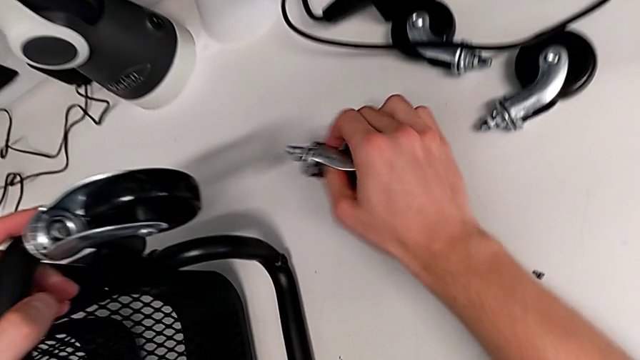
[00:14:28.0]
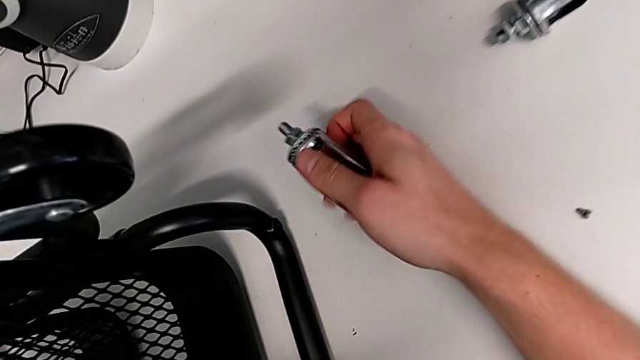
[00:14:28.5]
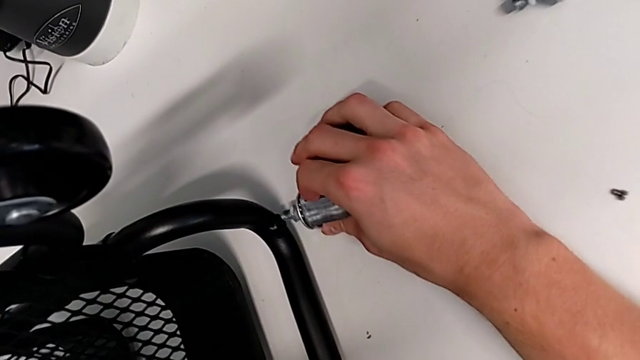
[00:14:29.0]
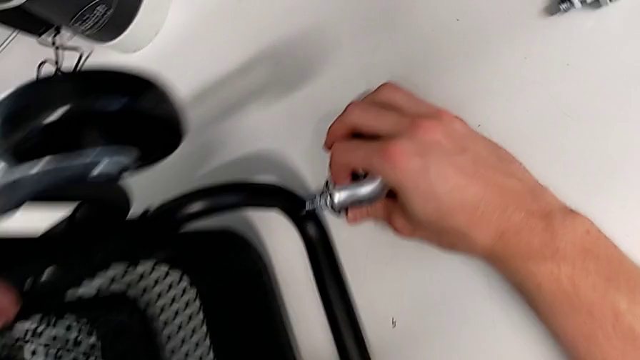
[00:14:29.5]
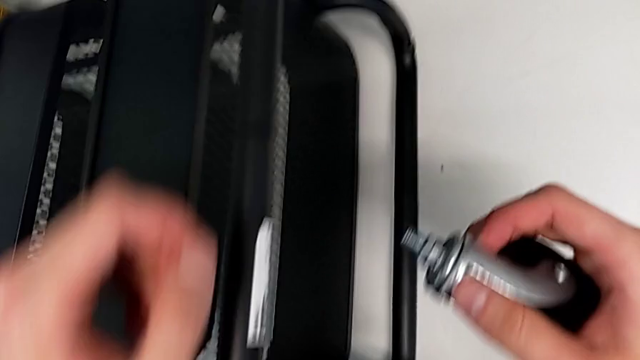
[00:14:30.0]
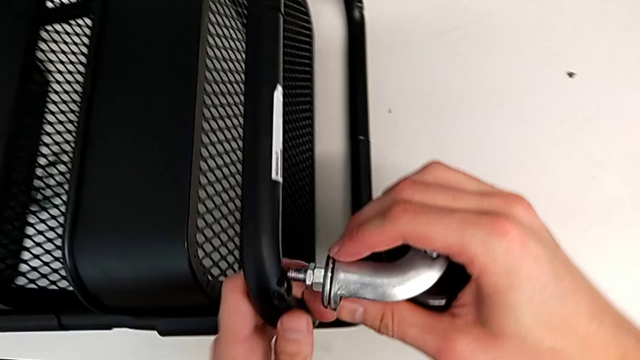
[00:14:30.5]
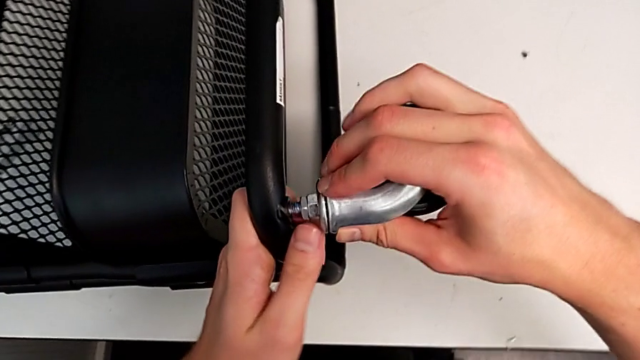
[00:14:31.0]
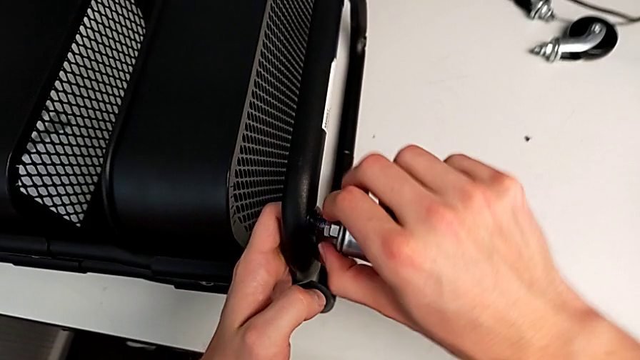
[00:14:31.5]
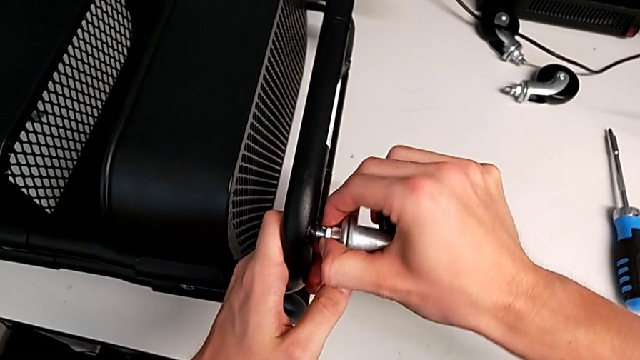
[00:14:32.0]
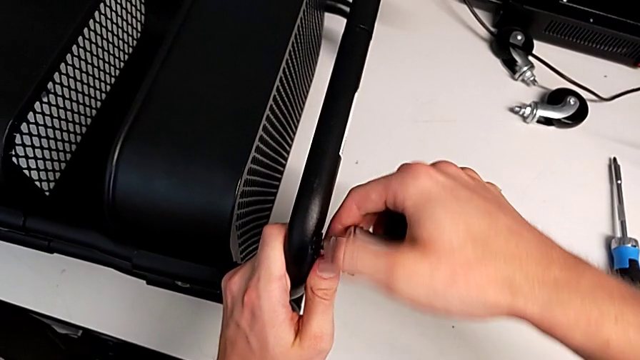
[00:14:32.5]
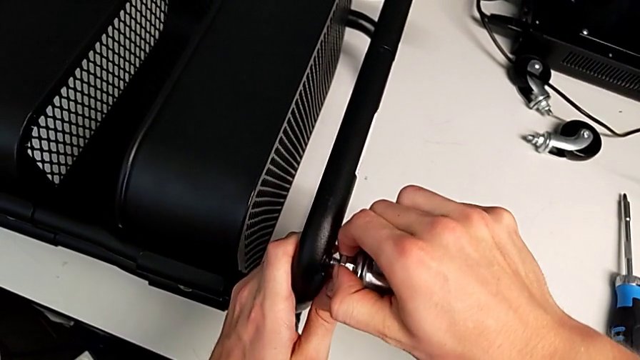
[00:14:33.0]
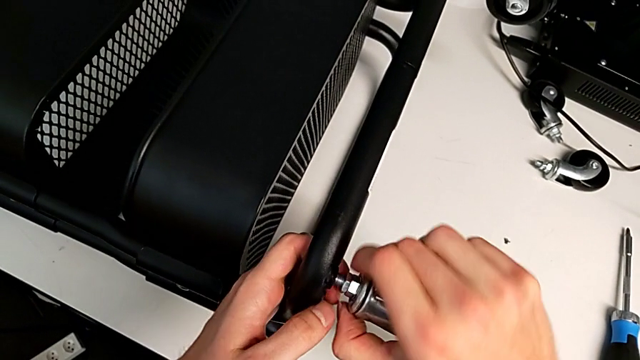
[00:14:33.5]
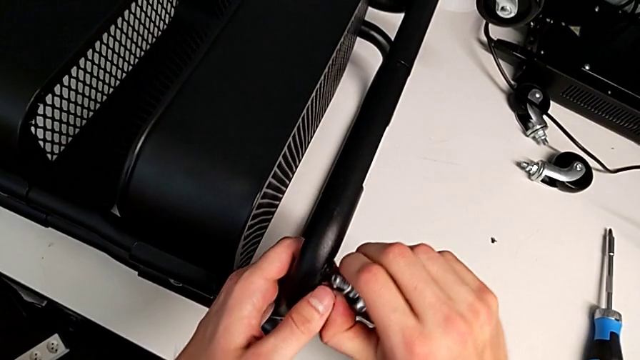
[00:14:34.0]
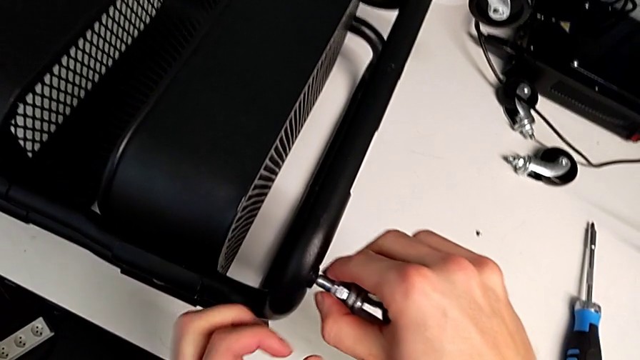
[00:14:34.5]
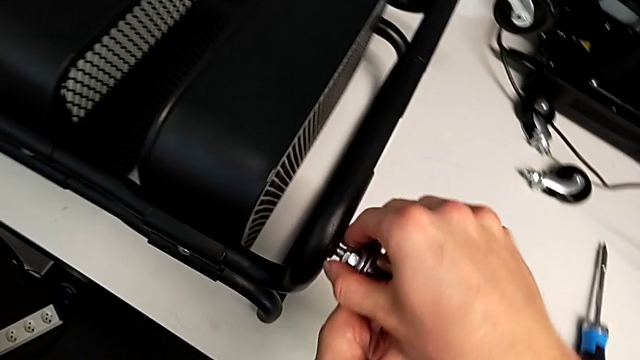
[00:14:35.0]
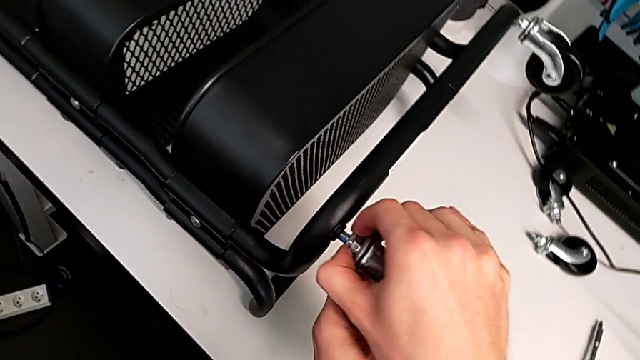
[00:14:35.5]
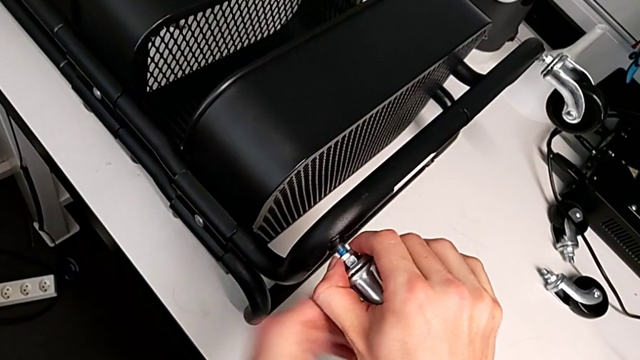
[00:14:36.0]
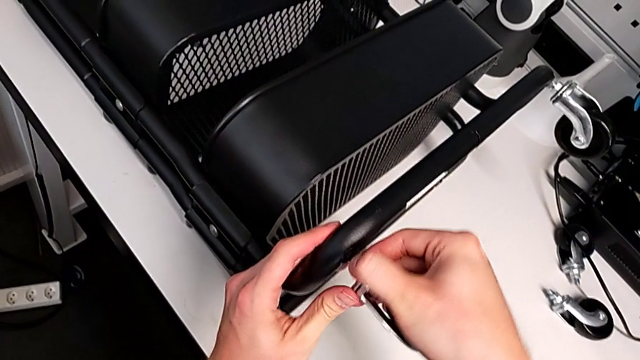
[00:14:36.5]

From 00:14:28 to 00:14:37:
The camera wearer is assembling the wheels into the base frame. They grab the second wheel, place it and begin to screw it.

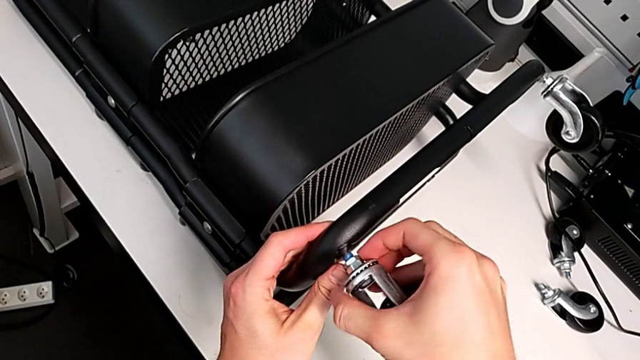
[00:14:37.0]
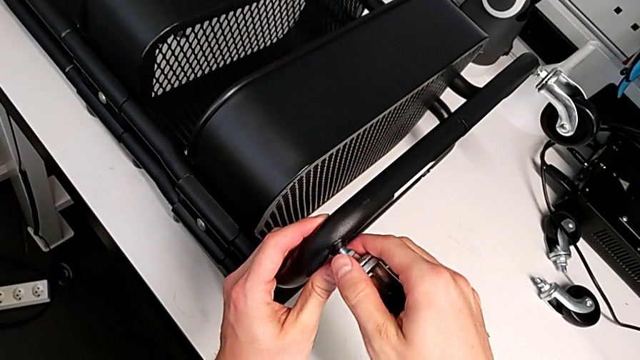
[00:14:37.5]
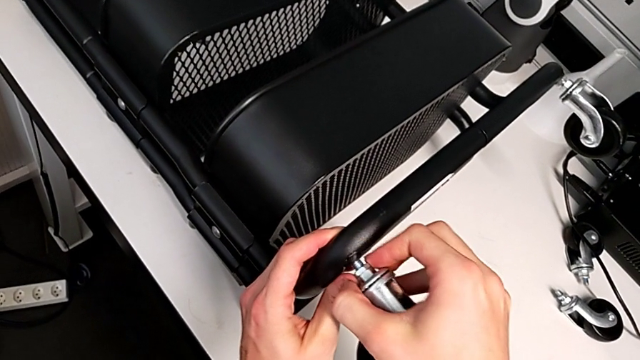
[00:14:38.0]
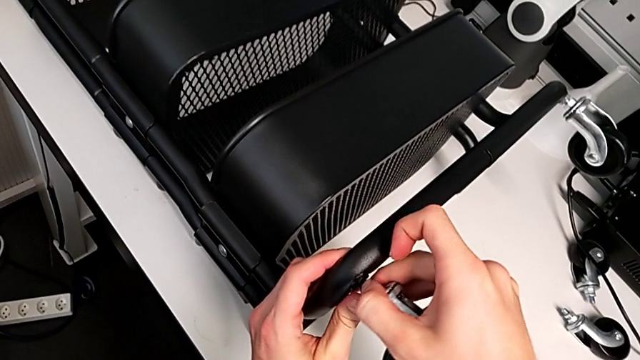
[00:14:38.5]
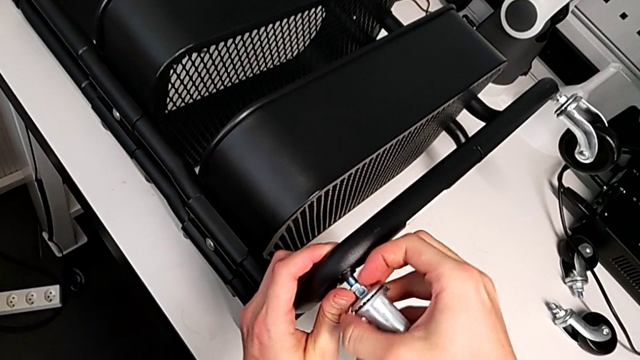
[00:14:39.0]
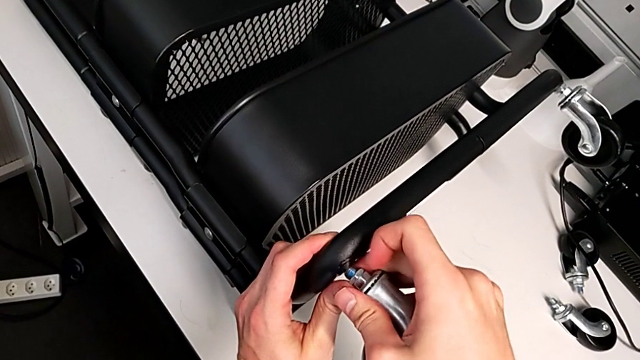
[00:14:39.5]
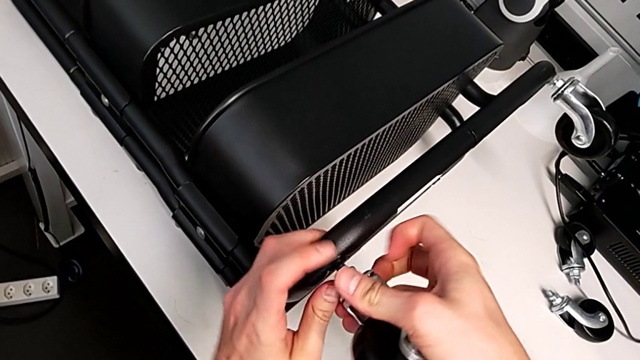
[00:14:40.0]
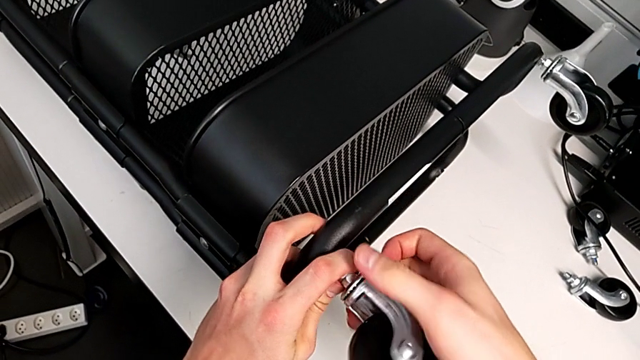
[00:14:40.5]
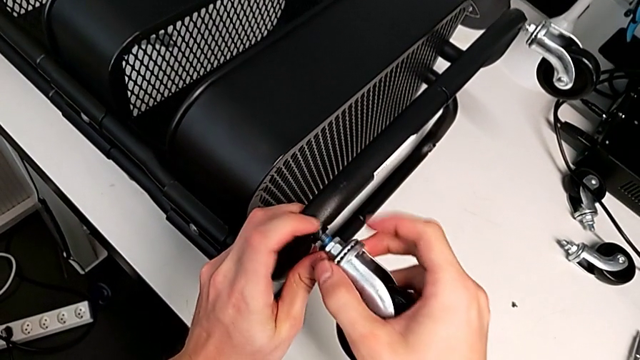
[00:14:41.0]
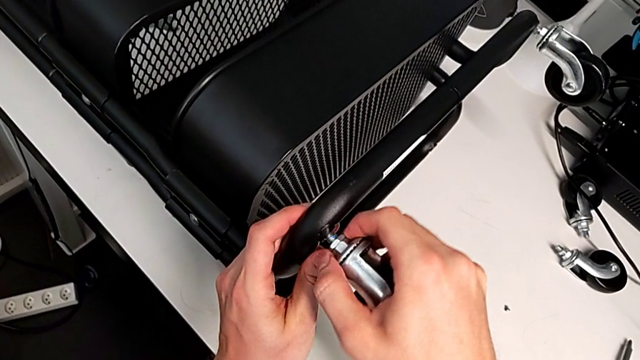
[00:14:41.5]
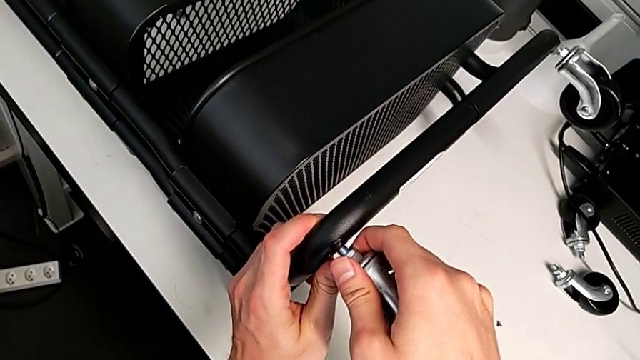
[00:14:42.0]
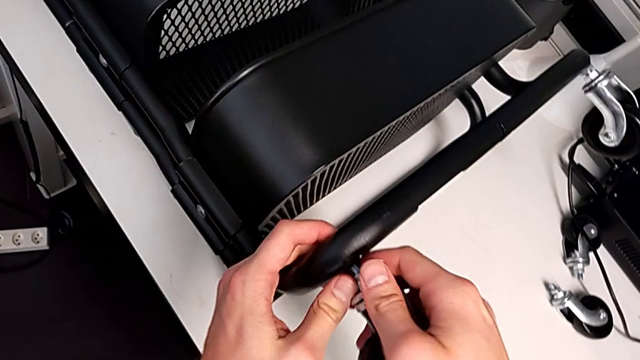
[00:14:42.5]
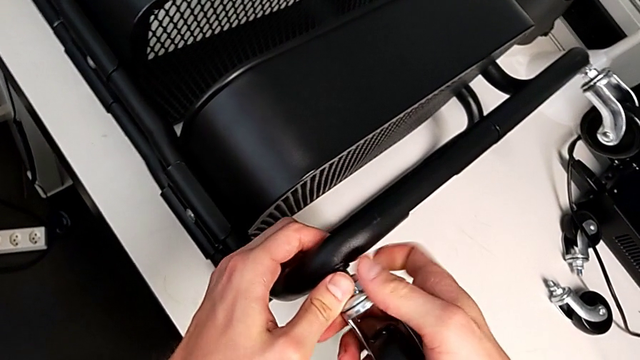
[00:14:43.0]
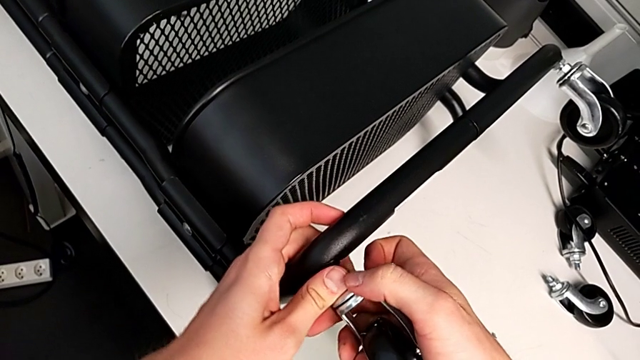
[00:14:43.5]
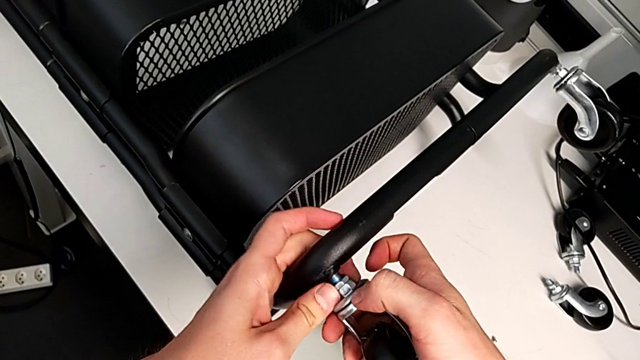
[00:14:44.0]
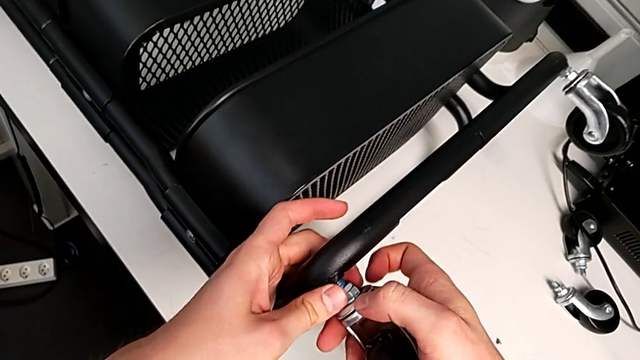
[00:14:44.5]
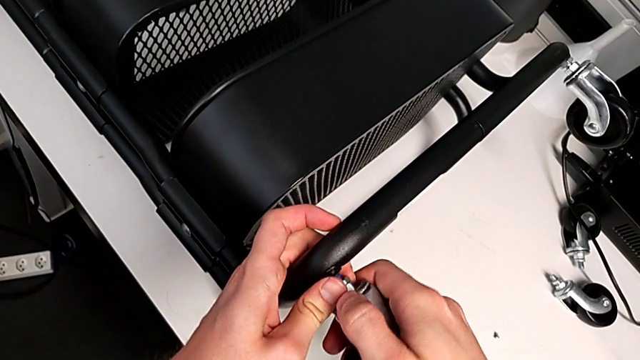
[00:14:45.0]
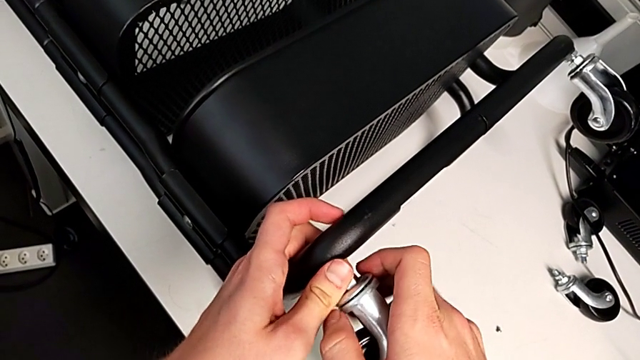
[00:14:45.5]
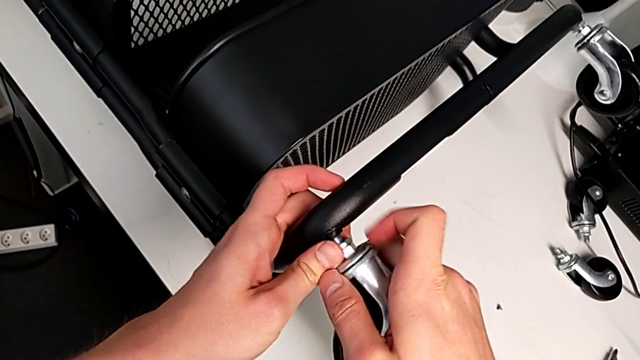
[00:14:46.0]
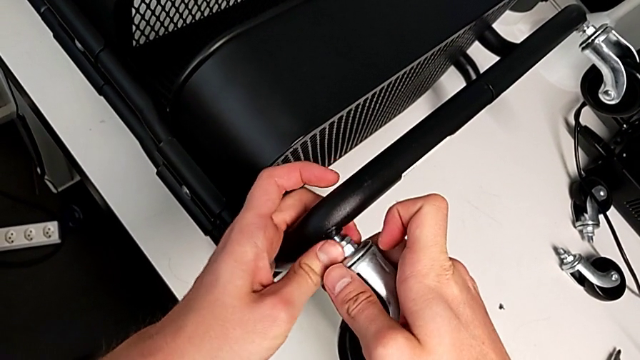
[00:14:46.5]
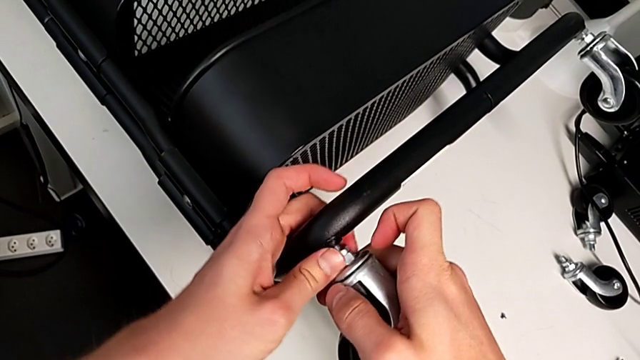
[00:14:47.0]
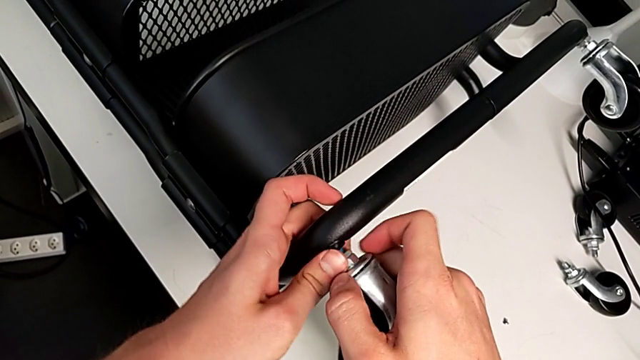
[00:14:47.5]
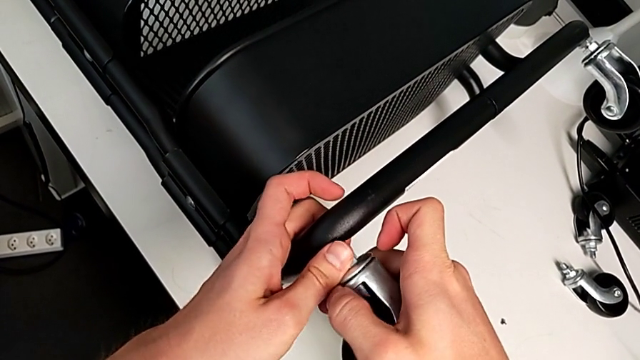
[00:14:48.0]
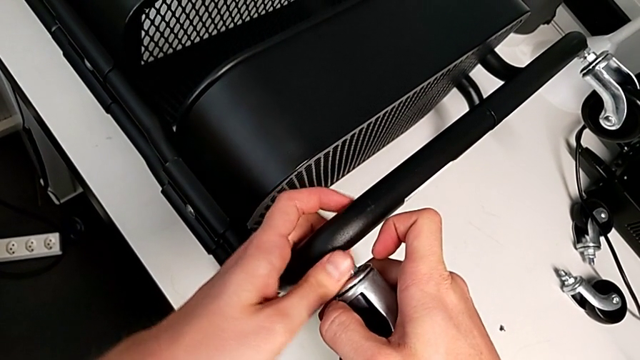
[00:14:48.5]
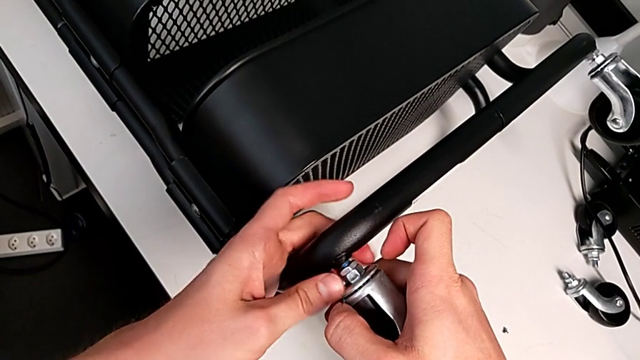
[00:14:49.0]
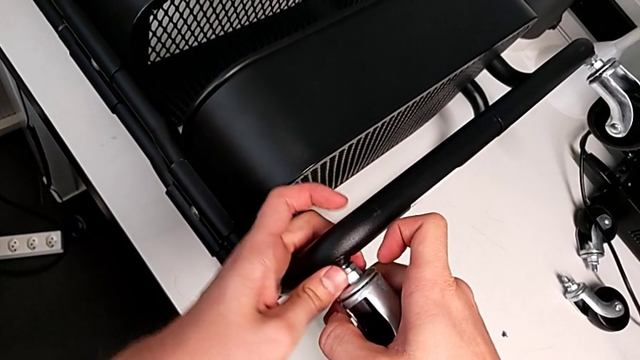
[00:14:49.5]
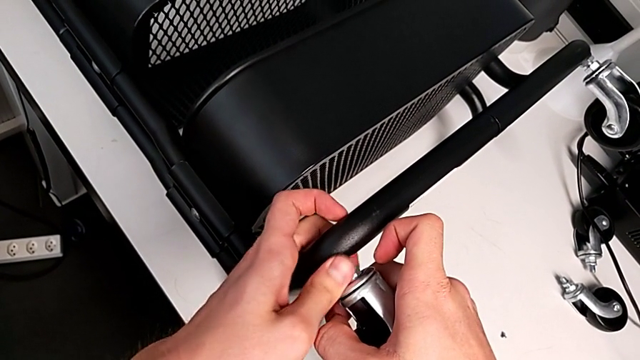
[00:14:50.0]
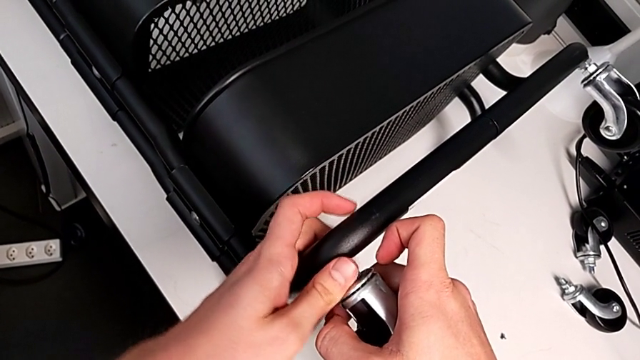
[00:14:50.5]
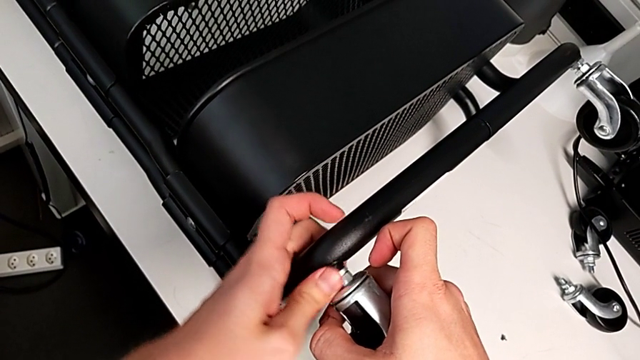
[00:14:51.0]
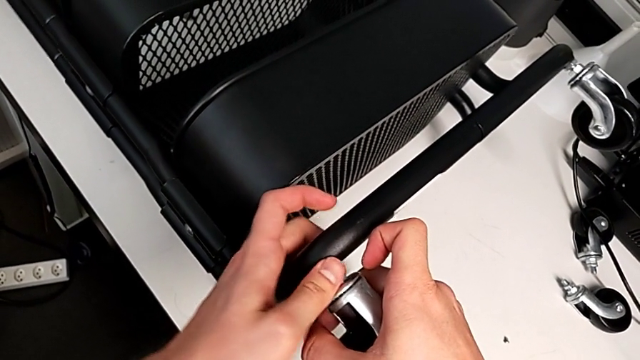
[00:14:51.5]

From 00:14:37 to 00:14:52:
The camera wearer is assembling the wheels into the base frame. They keep screwing the second wheel.
